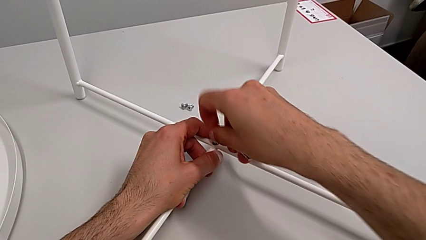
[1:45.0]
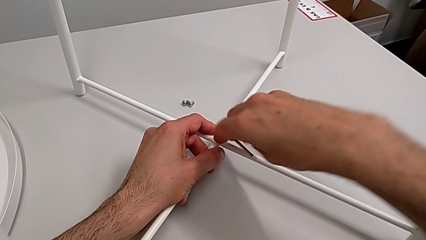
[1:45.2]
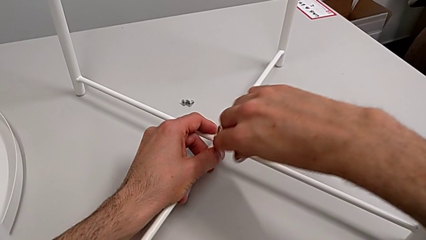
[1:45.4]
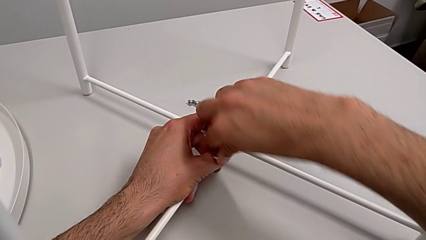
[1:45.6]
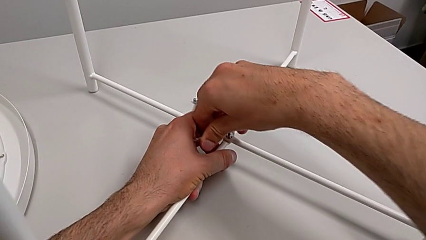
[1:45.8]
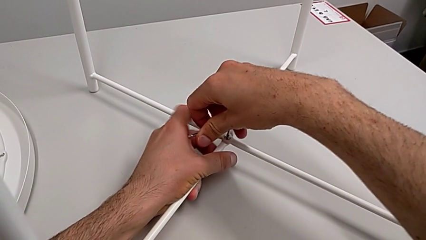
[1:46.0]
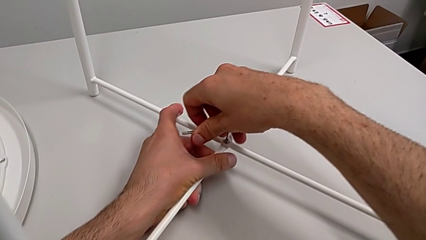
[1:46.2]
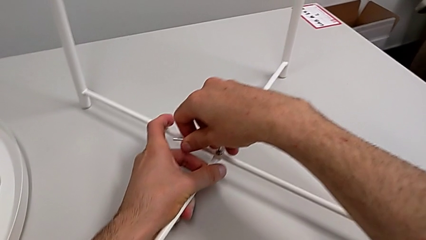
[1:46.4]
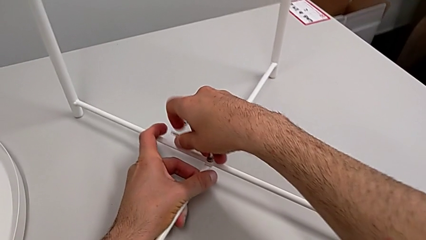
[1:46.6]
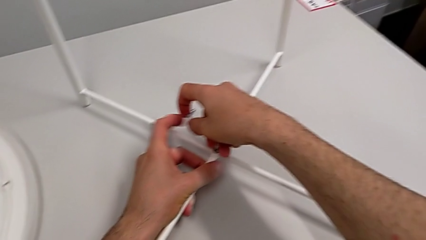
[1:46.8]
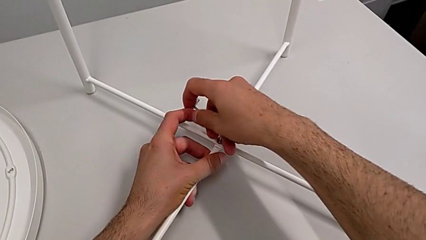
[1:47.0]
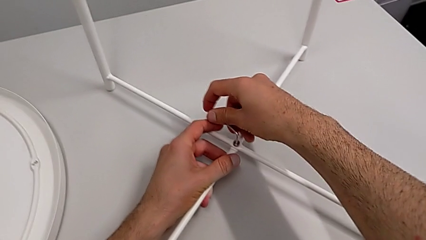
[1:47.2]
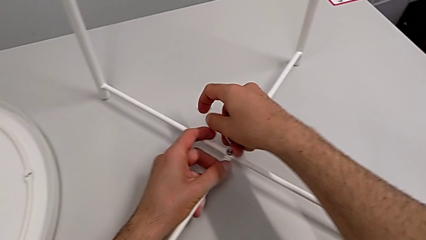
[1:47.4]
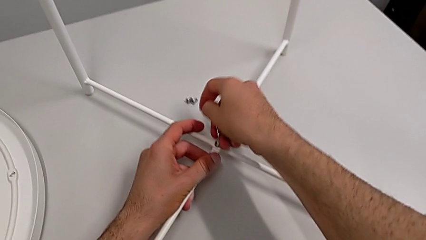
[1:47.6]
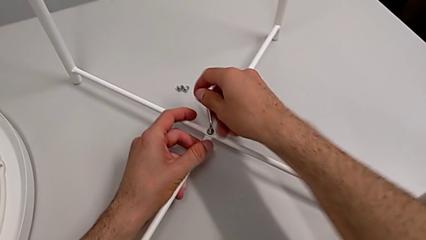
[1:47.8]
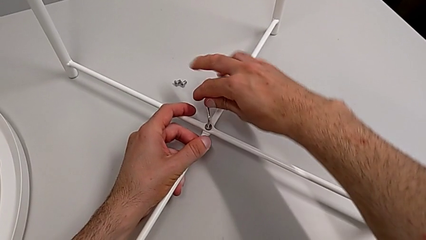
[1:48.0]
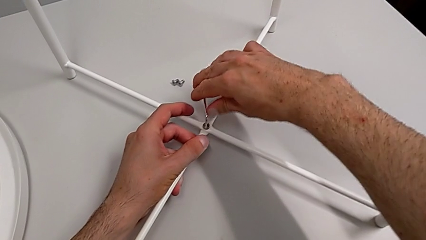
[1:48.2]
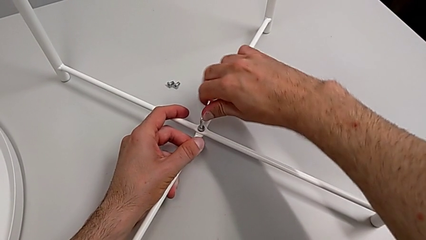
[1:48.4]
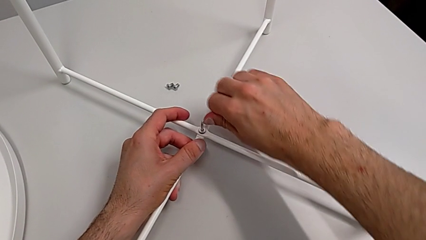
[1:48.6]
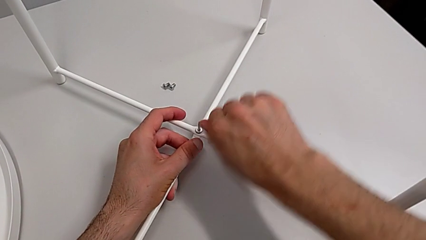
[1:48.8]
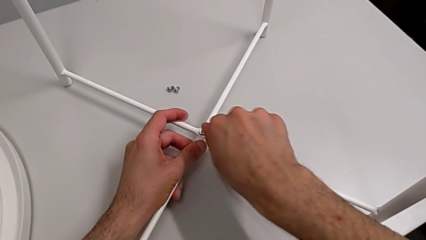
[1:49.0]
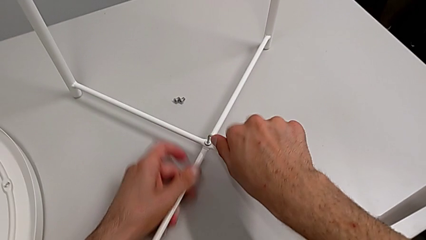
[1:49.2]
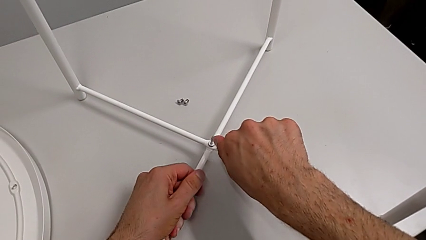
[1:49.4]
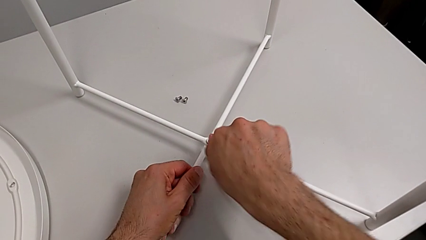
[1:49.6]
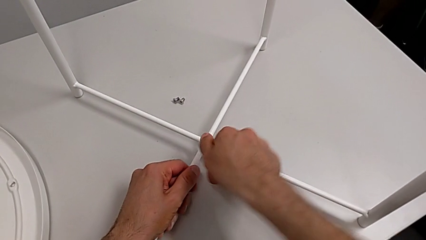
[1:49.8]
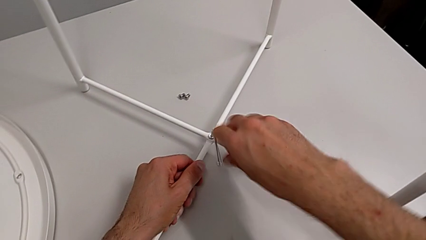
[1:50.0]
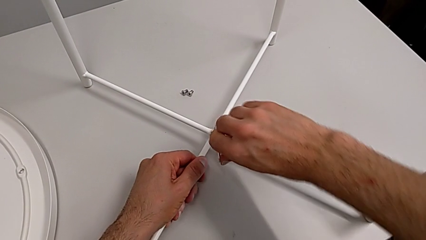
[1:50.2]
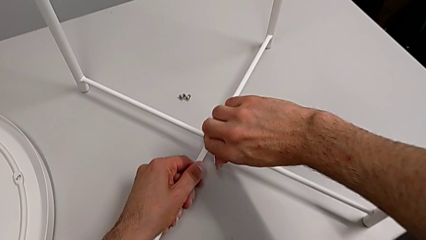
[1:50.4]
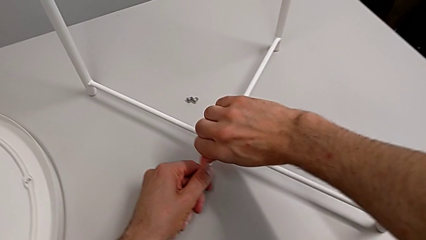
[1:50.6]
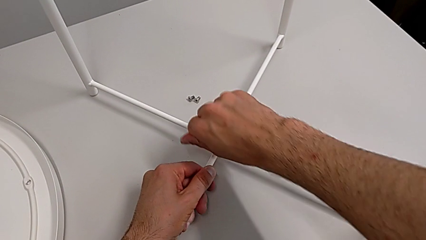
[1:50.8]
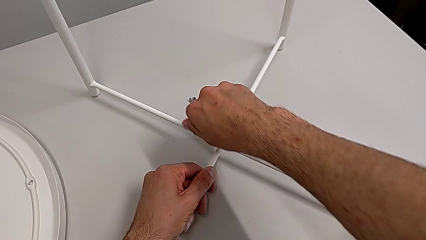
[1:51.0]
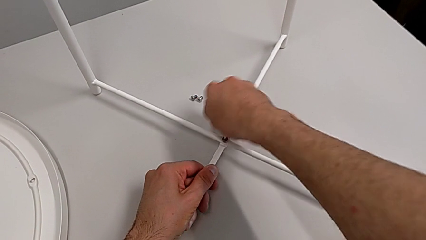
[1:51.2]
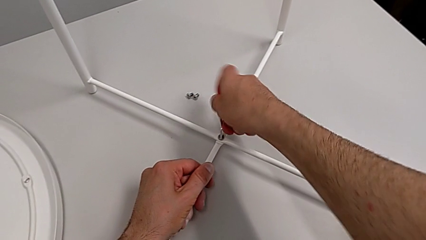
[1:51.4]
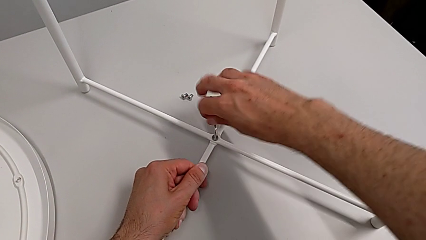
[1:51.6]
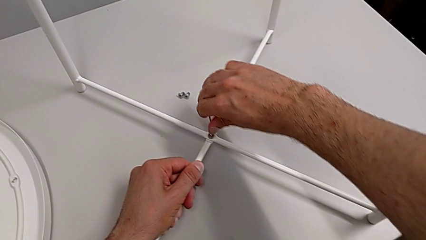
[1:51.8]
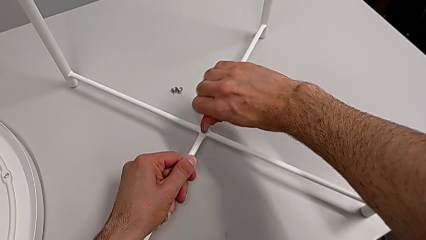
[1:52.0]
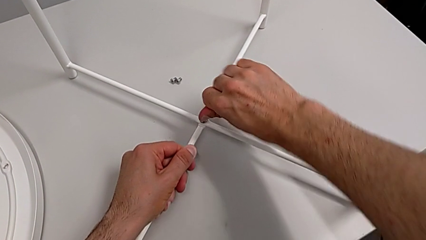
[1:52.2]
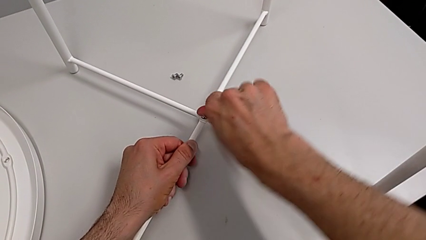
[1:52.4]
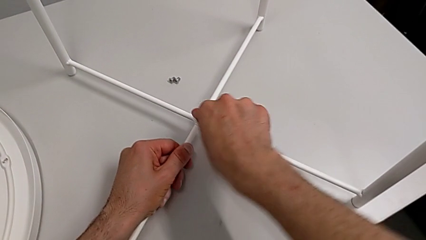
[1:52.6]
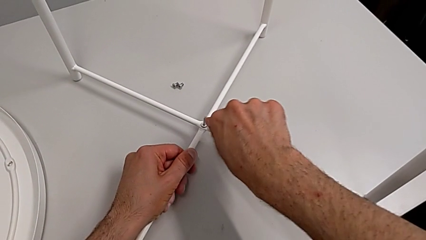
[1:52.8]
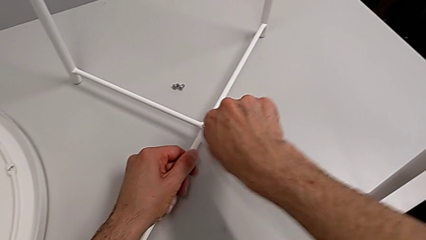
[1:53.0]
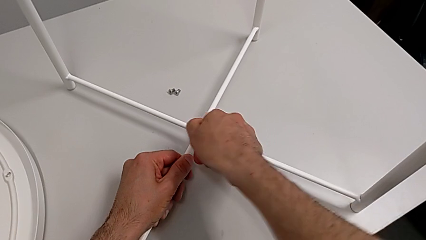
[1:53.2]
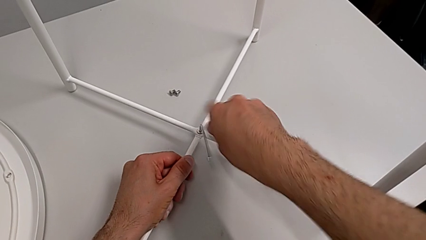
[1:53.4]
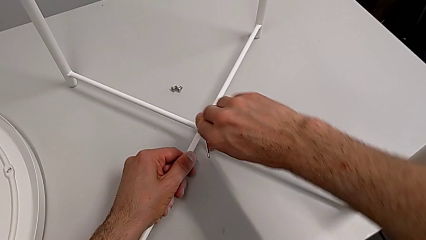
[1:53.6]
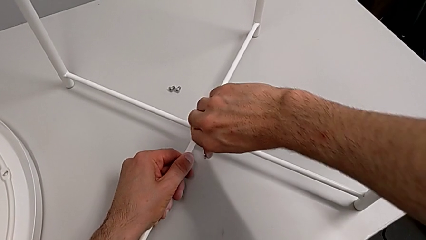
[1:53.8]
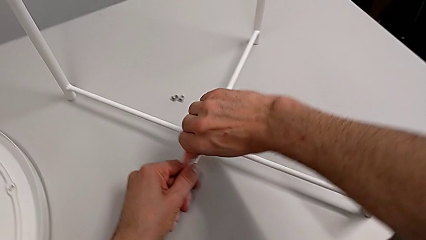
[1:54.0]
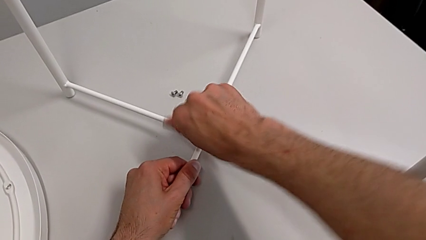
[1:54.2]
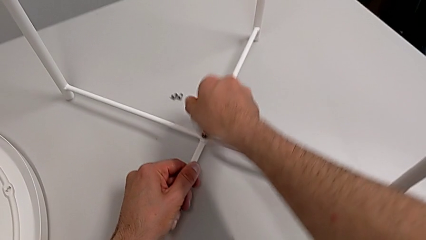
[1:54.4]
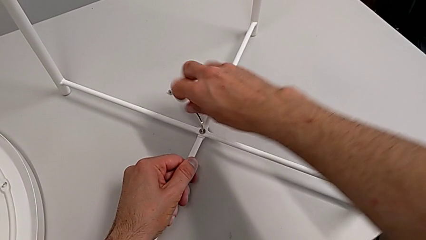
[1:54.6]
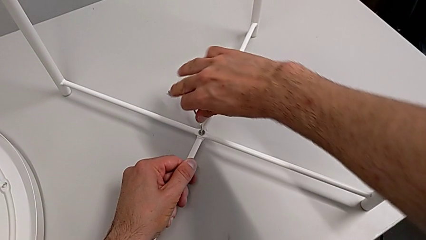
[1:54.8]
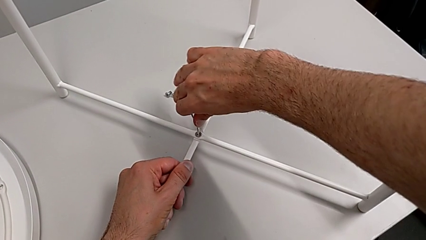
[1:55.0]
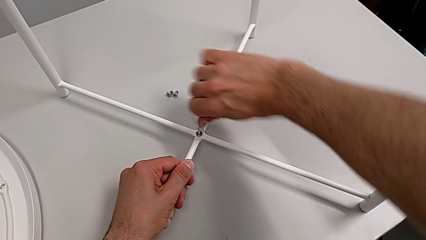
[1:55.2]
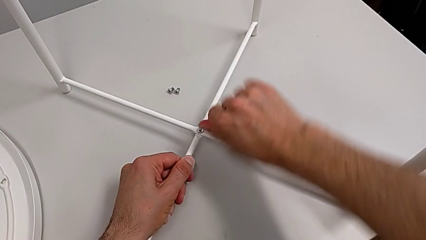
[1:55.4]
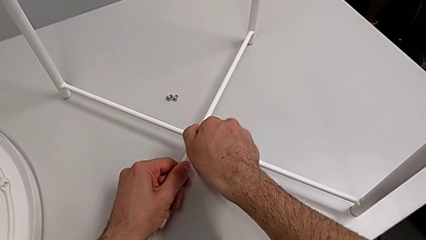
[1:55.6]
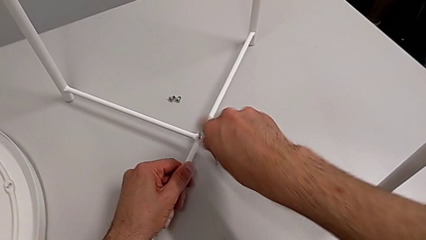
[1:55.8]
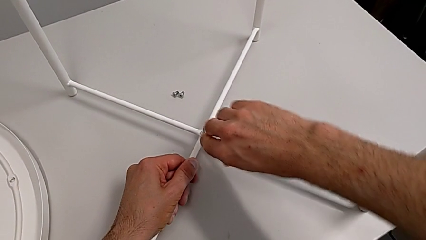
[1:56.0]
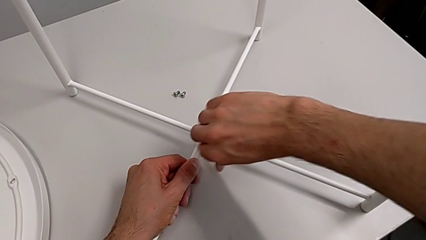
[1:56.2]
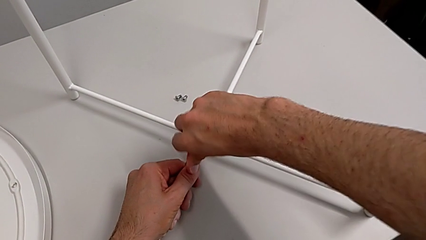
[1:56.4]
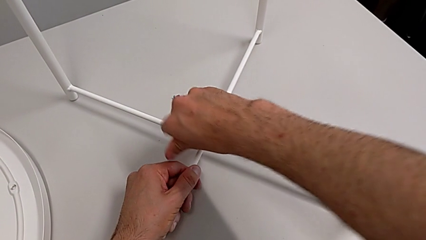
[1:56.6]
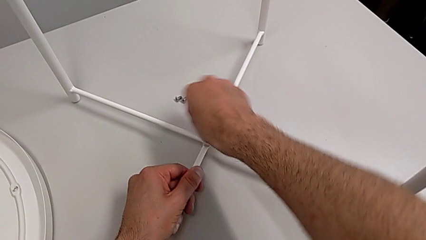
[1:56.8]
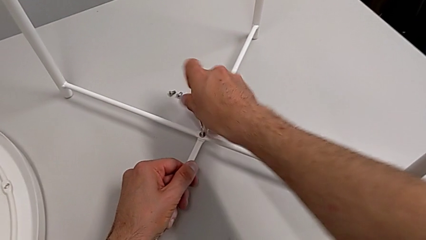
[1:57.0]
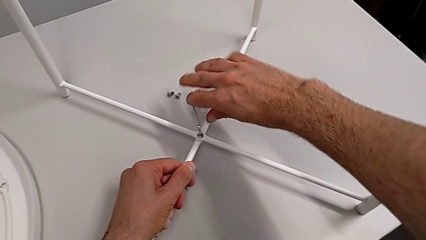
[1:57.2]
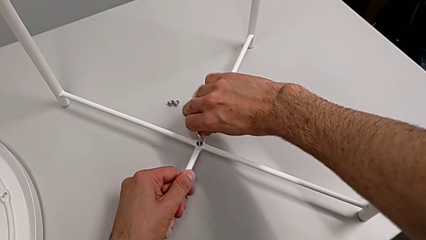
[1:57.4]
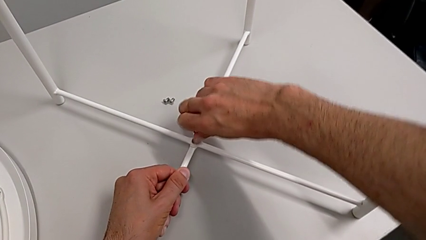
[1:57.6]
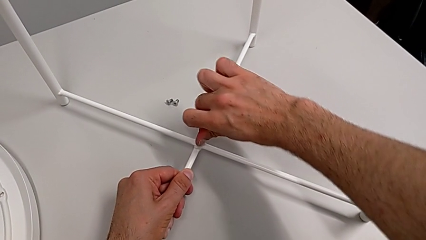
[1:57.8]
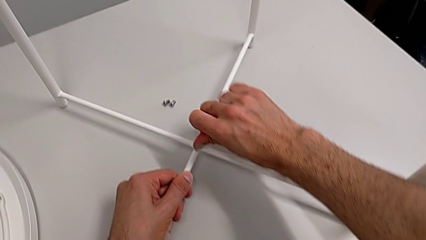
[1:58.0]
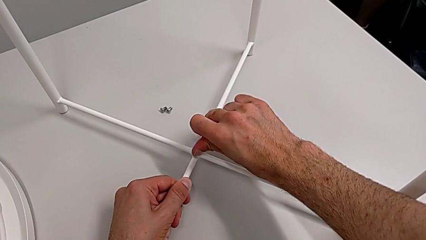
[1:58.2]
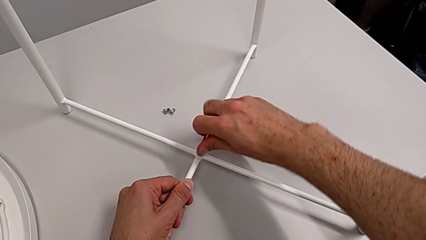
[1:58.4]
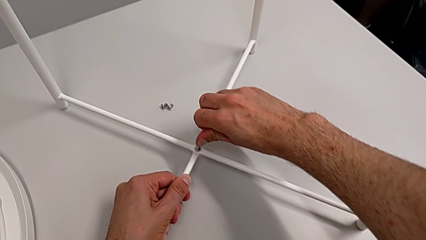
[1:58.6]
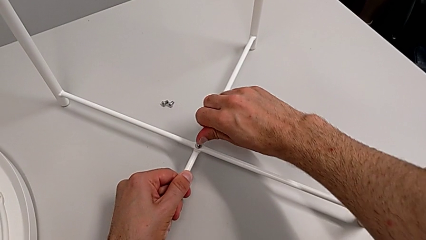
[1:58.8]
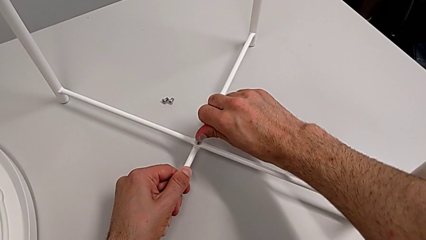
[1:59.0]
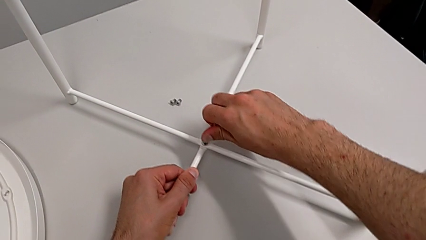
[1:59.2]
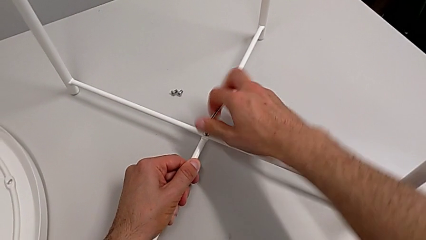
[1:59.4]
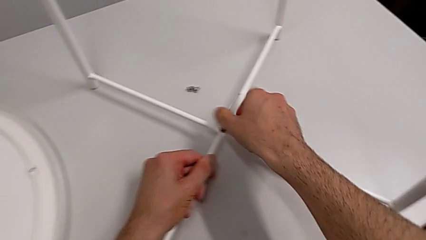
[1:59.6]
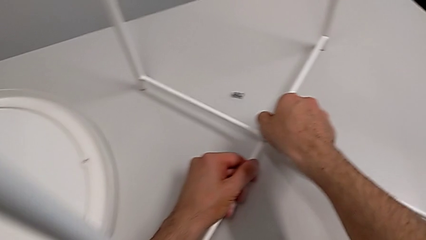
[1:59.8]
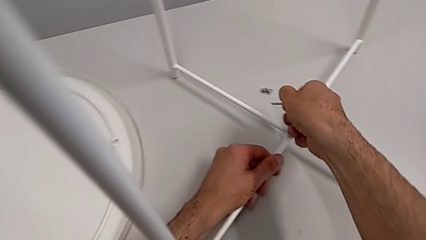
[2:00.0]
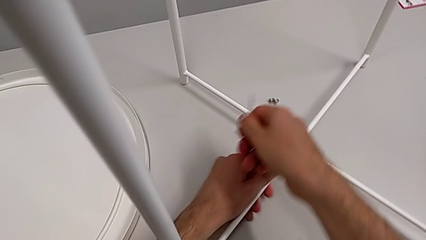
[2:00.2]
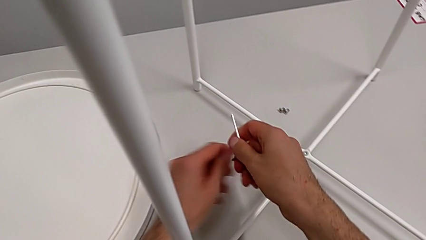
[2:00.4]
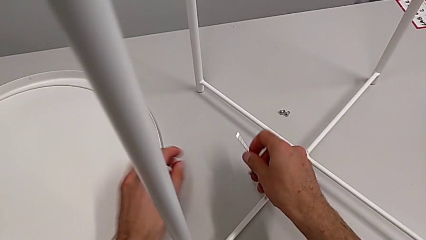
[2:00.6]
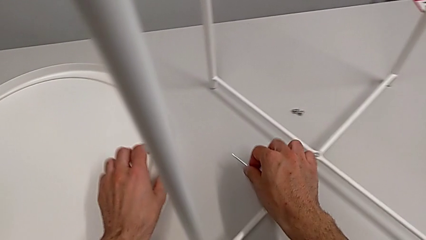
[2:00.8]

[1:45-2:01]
The camera wearer is assembling the bottom screw. They screw the hex socket head five times, withdraw the Allen wrench and place it.
